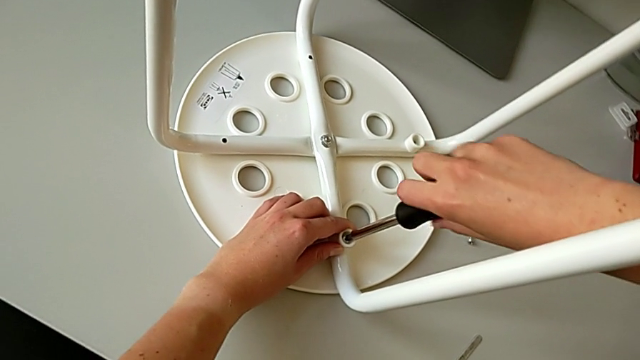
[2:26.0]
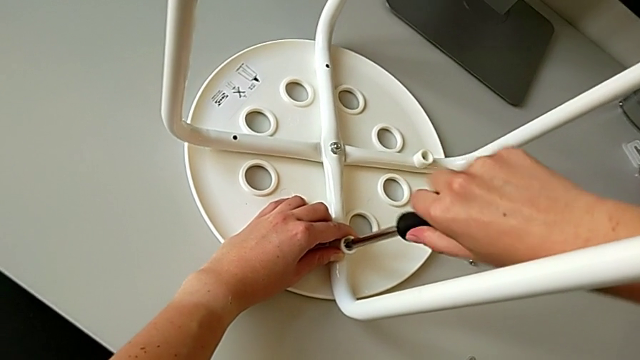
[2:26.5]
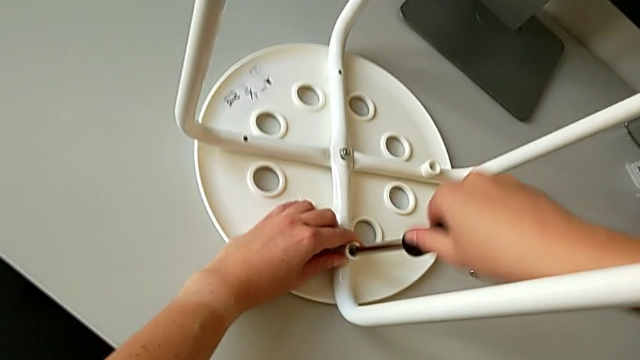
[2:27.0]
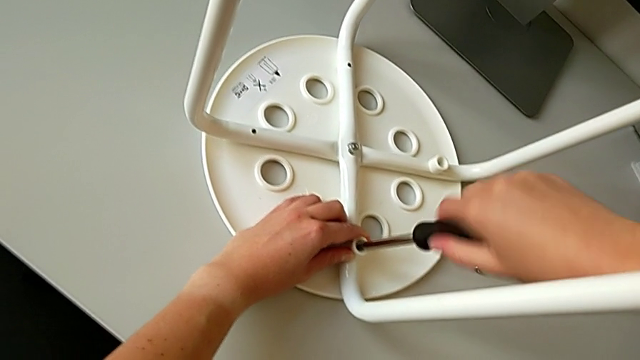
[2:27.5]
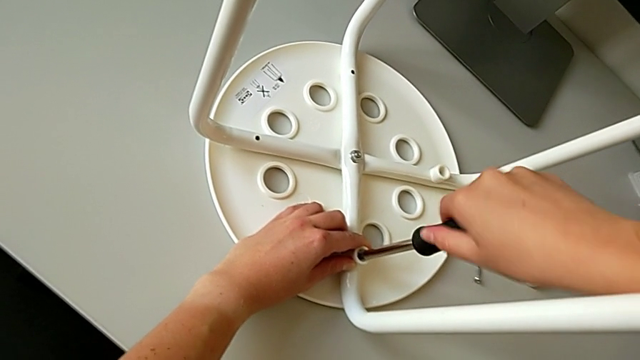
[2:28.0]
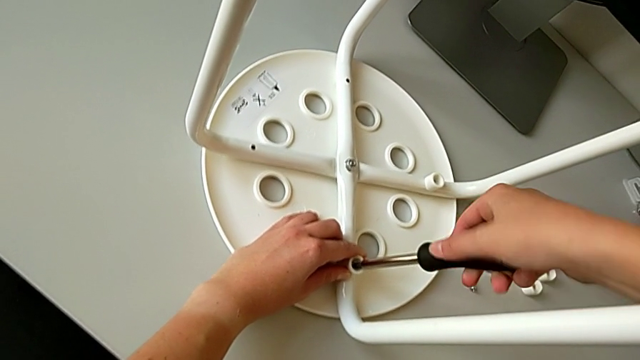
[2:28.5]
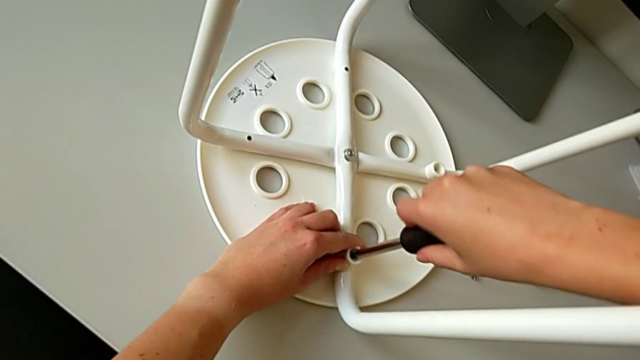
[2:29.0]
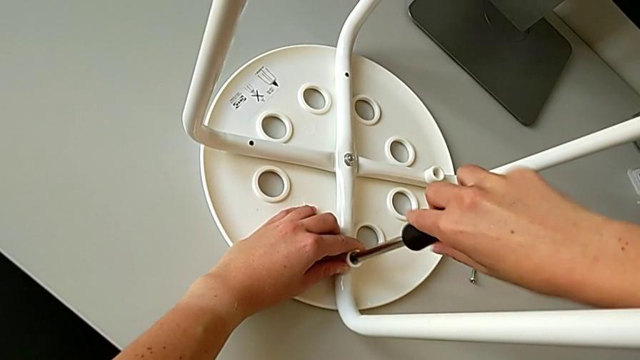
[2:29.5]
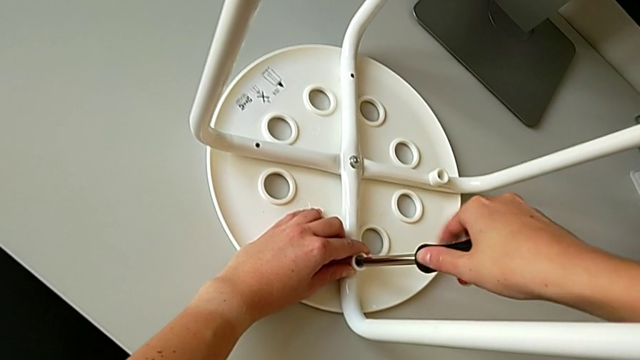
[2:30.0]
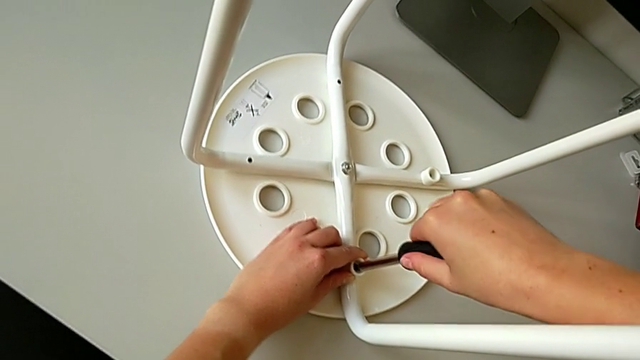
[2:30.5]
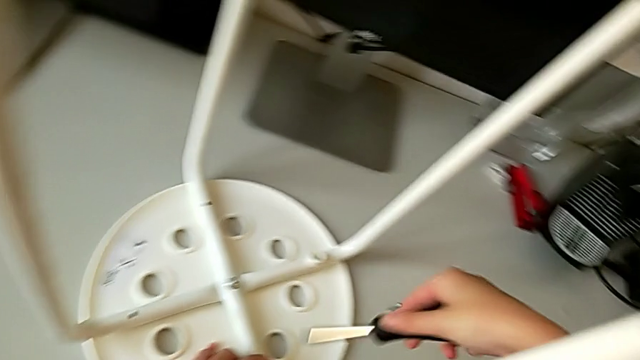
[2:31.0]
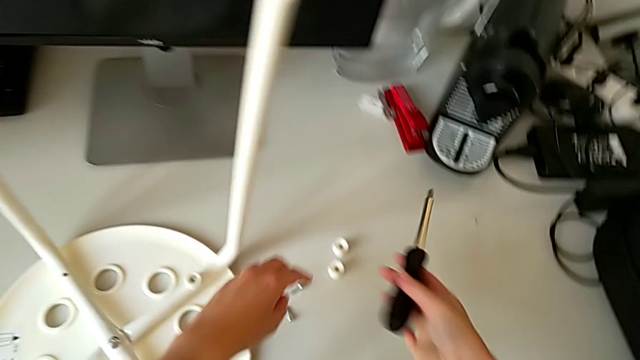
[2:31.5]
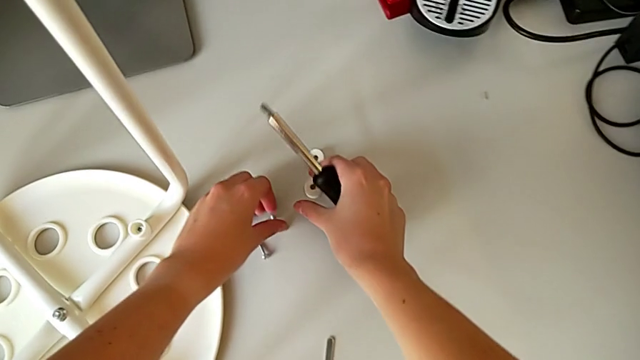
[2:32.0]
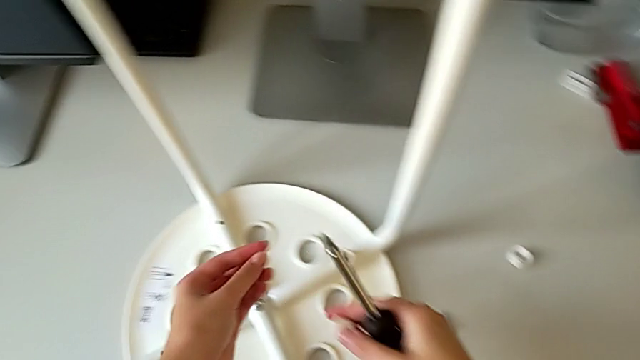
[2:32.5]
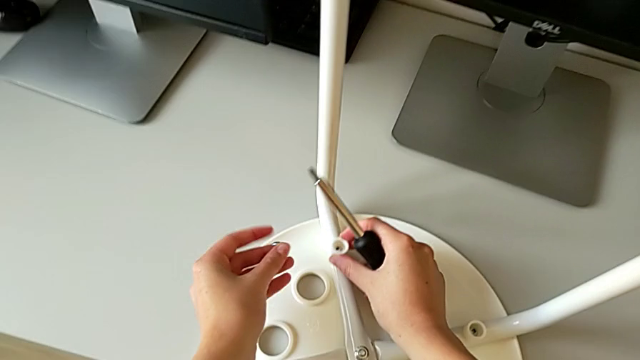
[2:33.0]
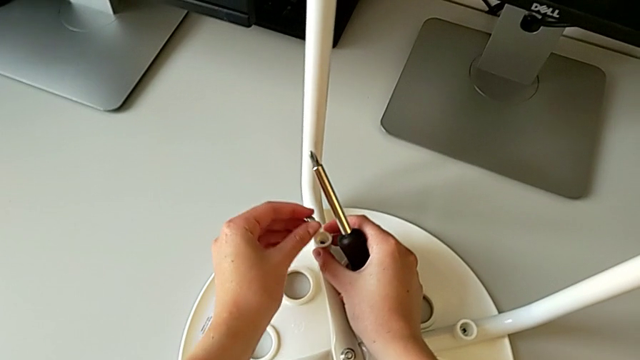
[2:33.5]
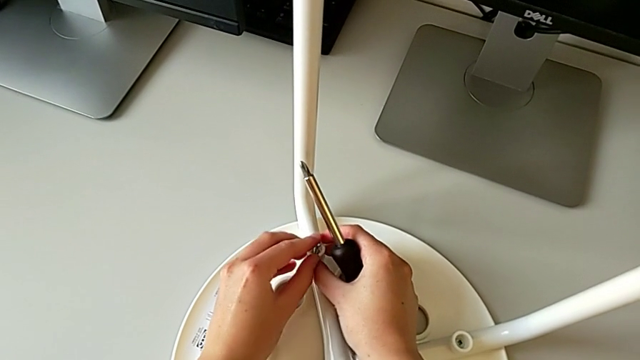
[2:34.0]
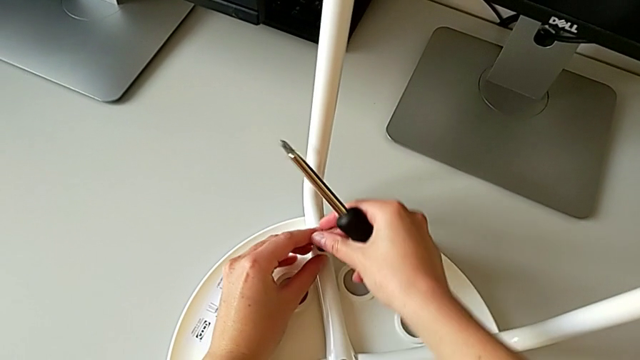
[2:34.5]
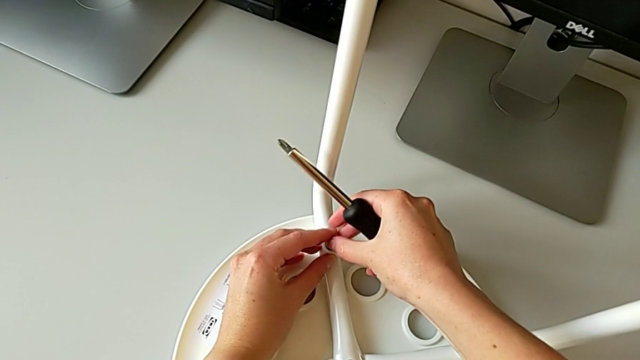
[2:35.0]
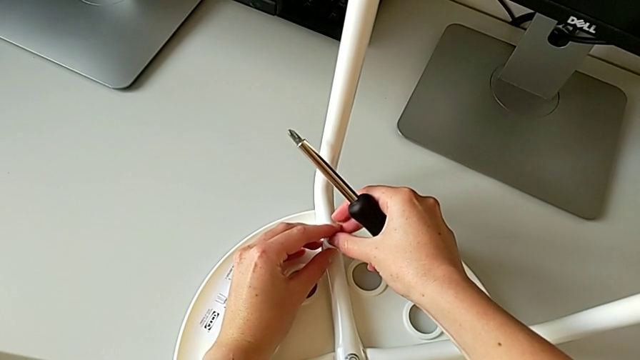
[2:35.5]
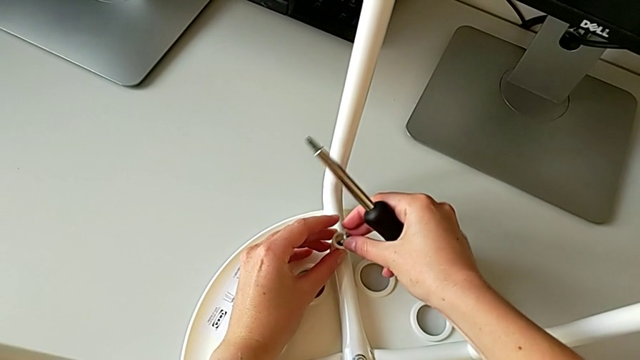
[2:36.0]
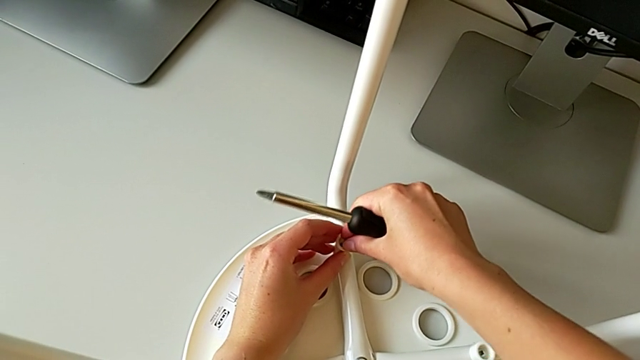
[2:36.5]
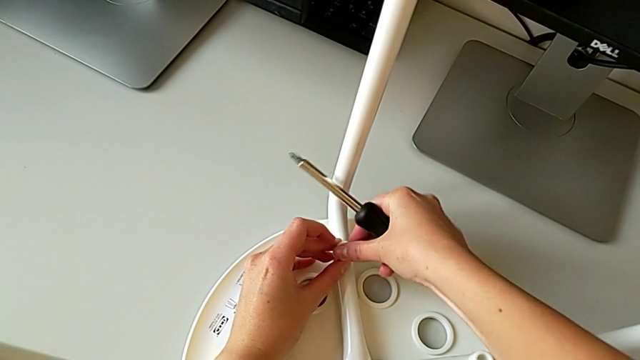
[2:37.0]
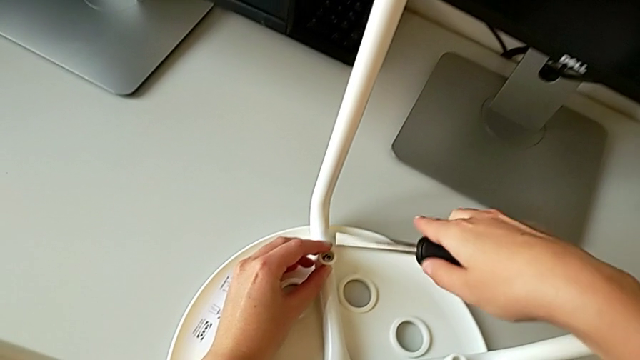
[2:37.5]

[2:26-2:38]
The camera wearer is assembling the seat. They keep screwing the screw, withdraw the screwdriver, grab the screw with the left hand, grab the washer with the right hand, align the washer and insert the screw.

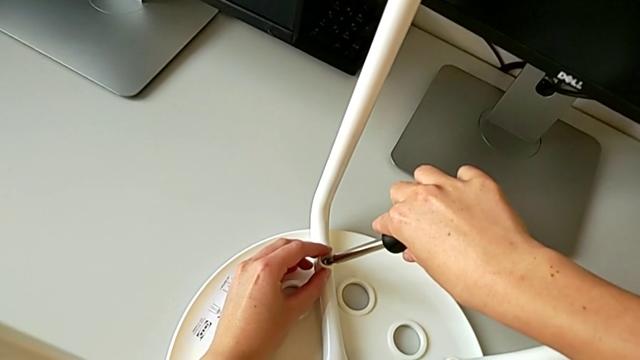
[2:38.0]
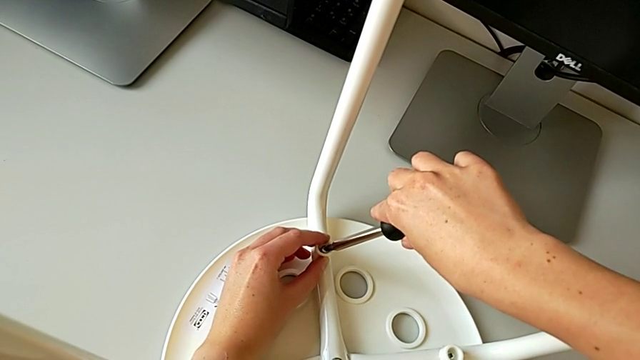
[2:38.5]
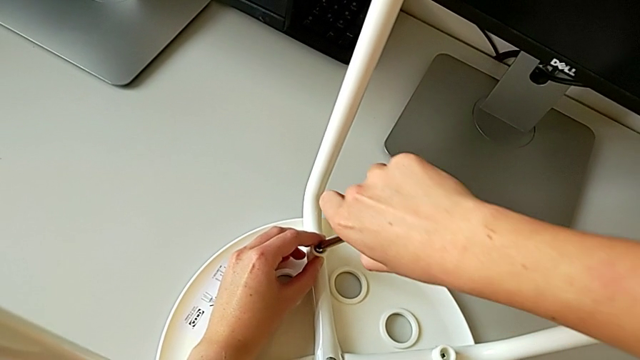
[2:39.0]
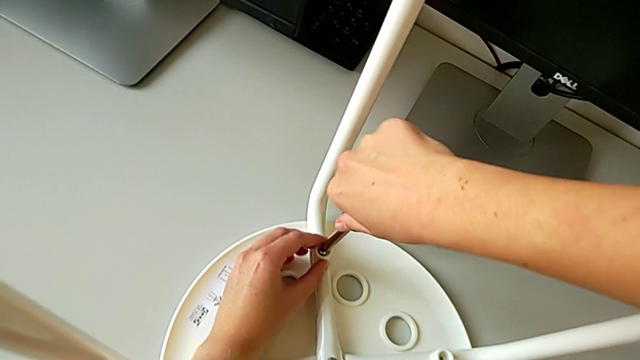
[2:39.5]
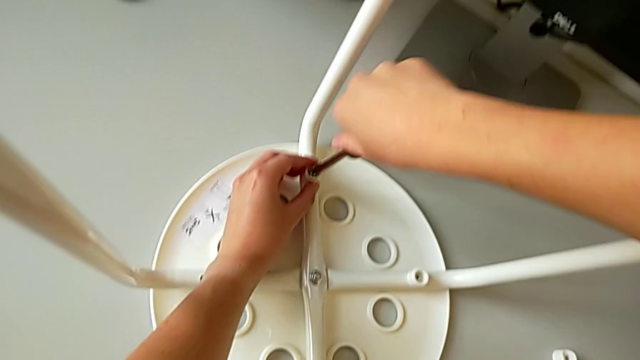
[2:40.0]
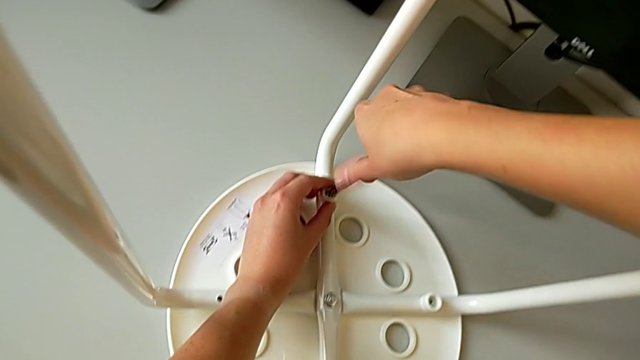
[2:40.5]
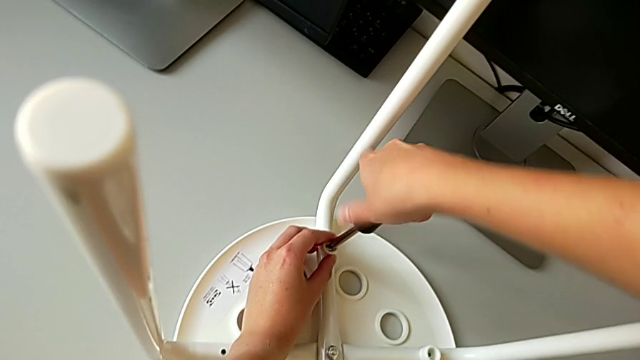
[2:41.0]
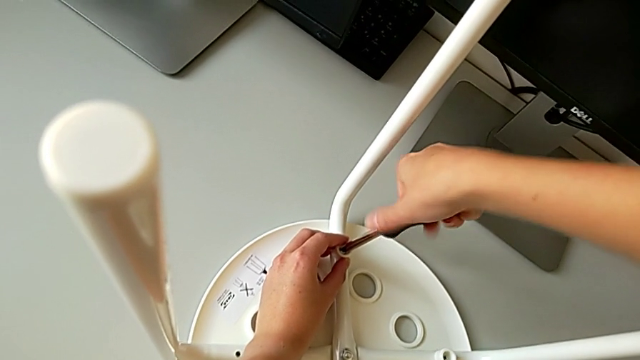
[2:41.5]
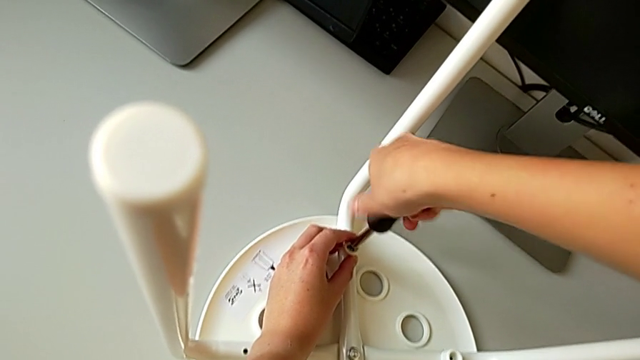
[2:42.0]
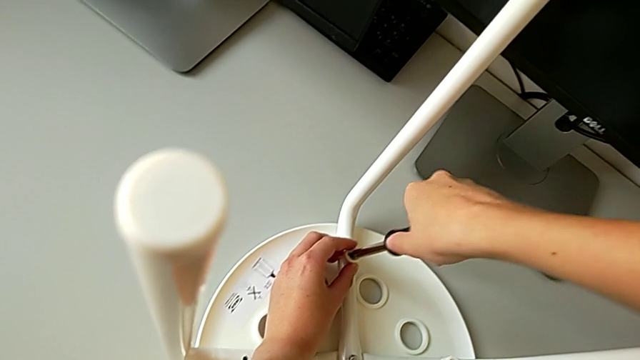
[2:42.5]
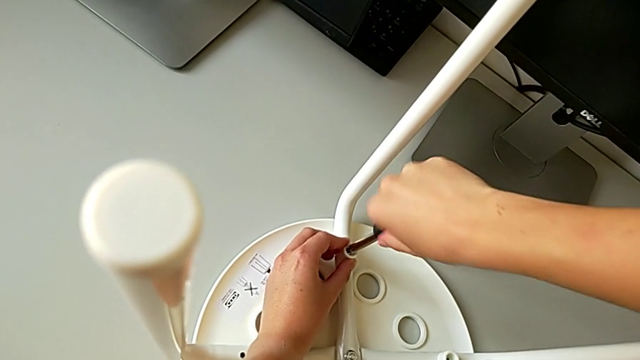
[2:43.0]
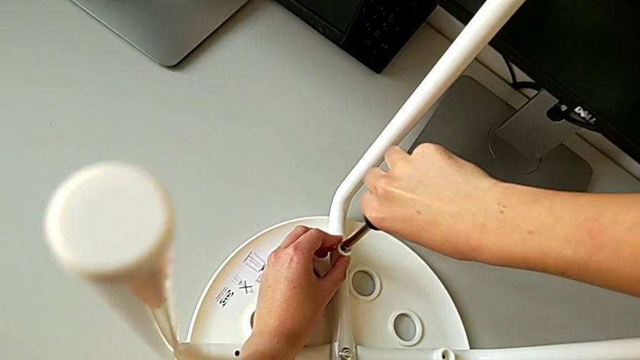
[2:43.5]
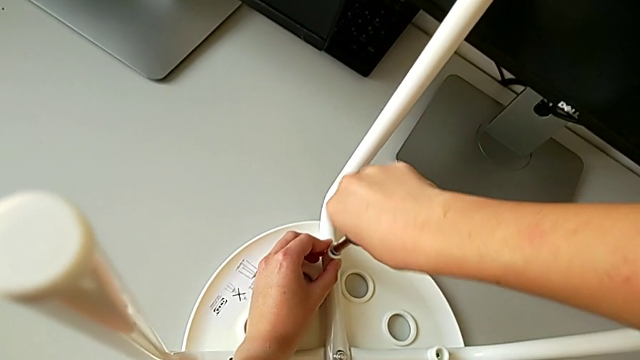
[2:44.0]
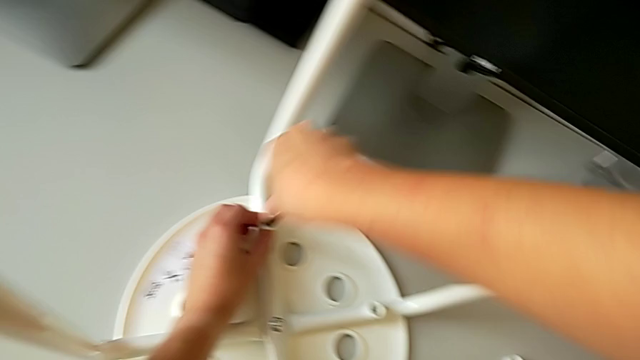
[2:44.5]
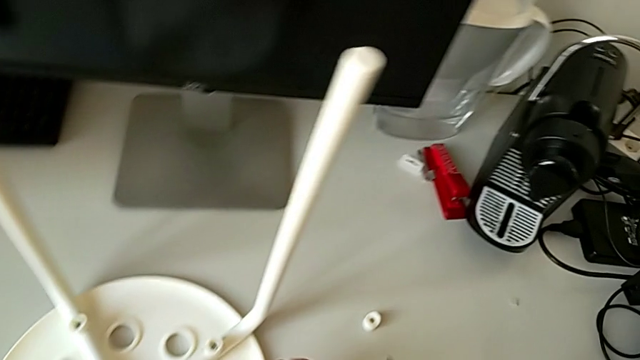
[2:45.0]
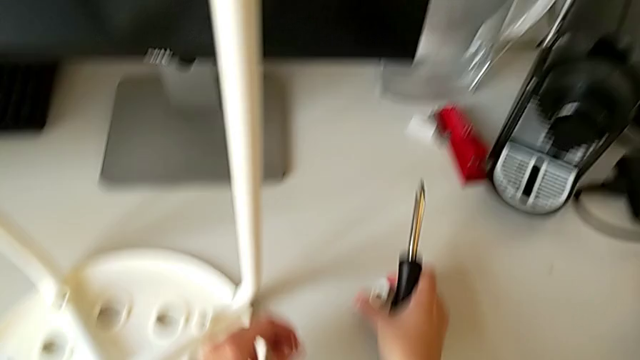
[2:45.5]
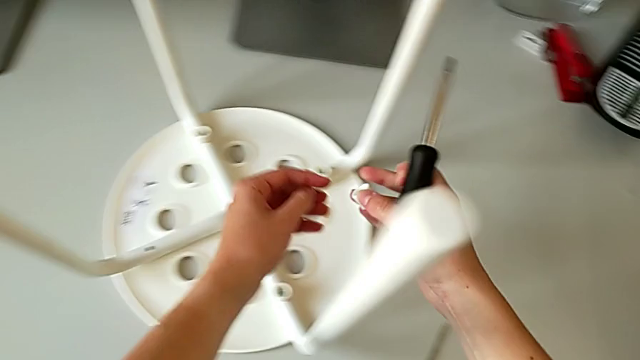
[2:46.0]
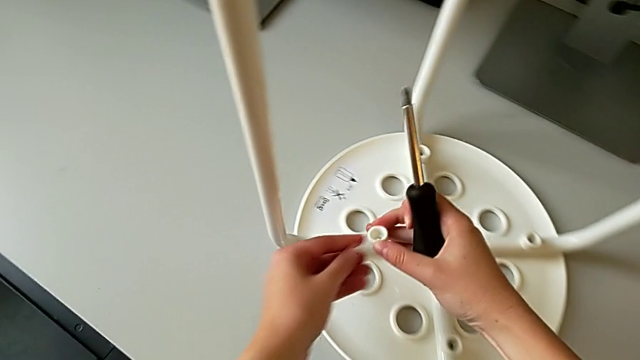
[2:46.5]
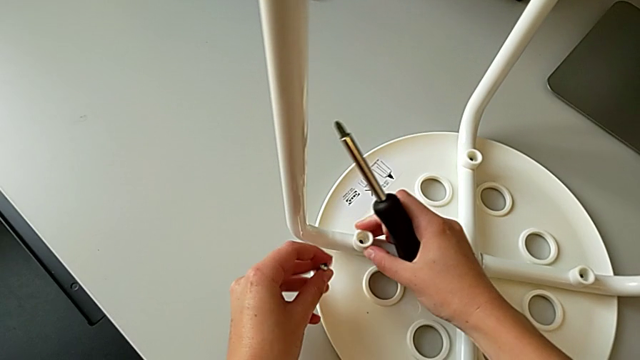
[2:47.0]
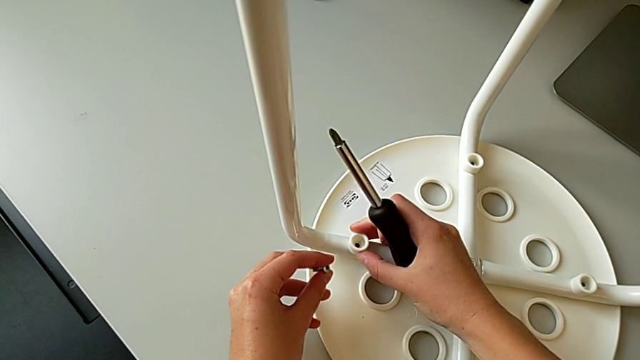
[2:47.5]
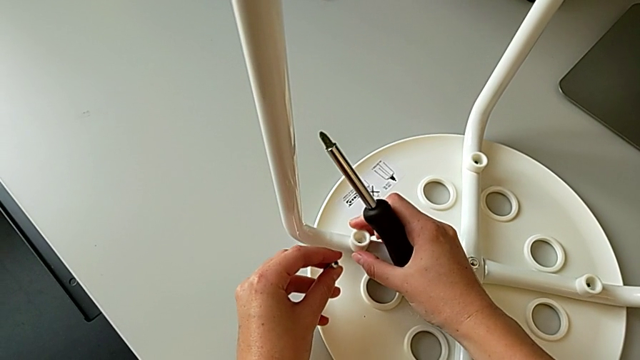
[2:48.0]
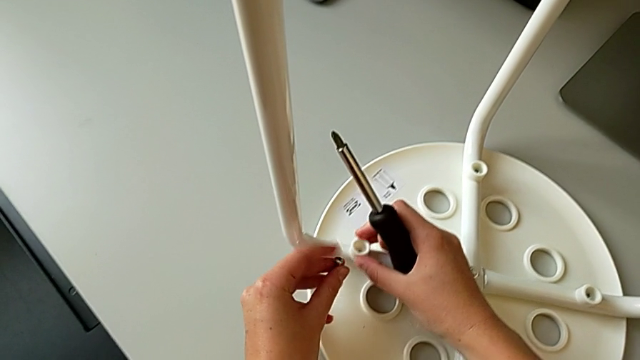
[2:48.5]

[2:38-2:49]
The camera wearer is assembling the seat. They insert the screwdriver, screw the screw, withdraw the screwdriver, grab the washer with the right hand, grab the screw with the left hand and align the washer.
